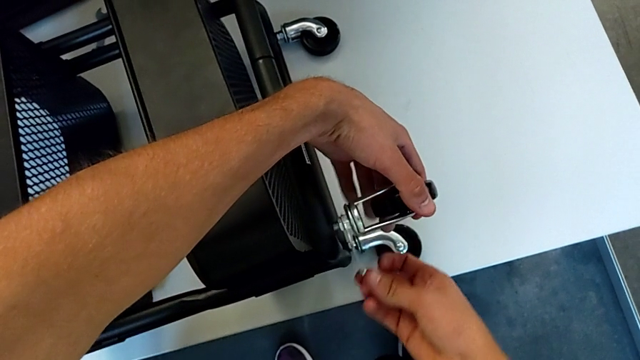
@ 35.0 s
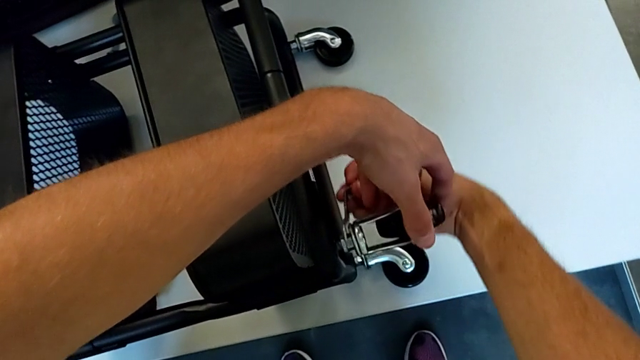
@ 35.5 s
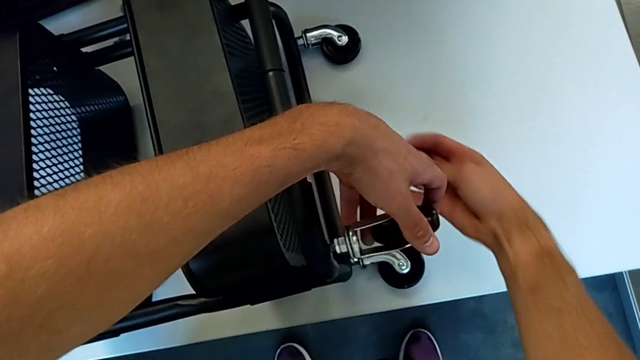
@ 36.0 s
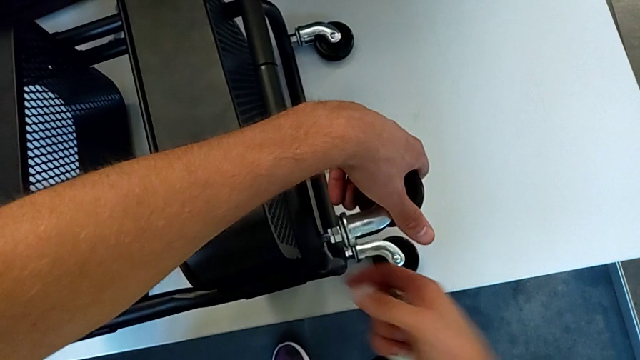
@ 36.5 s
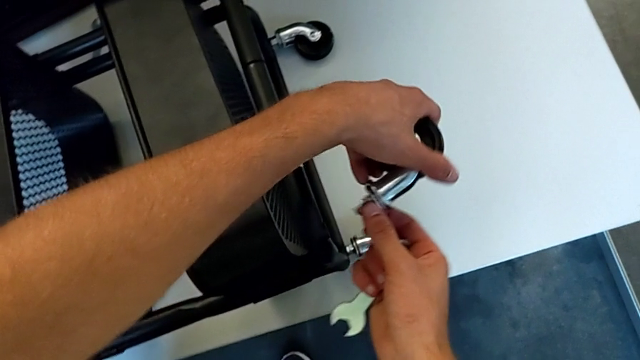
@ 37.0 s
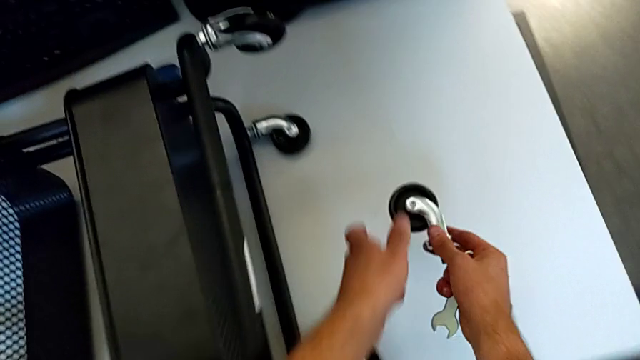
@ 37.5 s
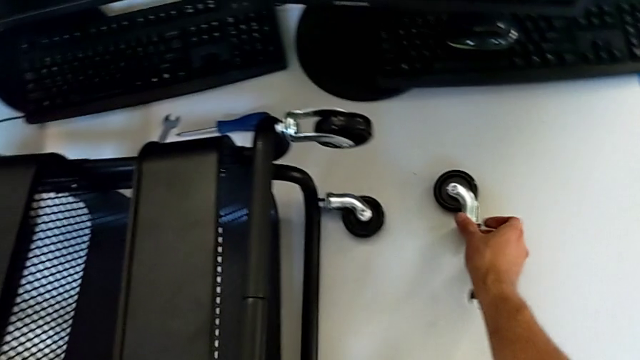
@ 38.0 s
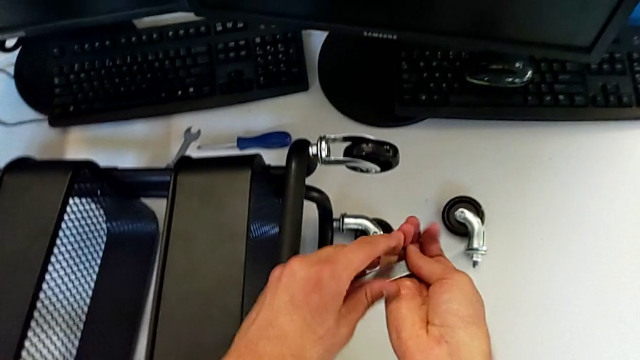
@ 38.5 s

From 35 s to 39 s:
The camera wearer is disassembling the first wheel from the base frame. They withdraw the hexagonal wrench, disassemble the wheel and place the first wheel.

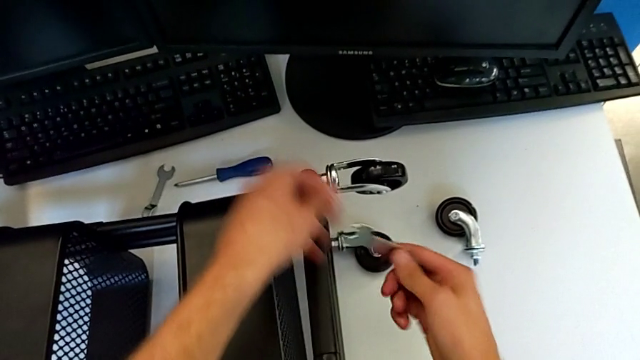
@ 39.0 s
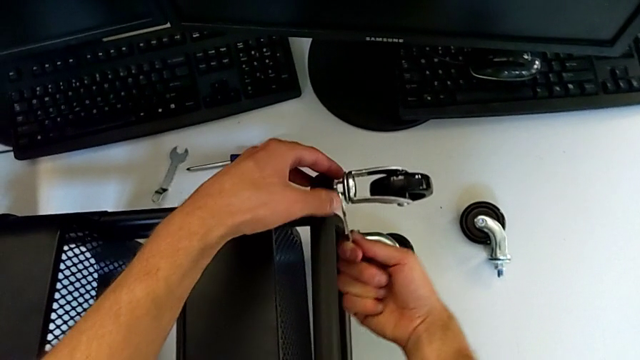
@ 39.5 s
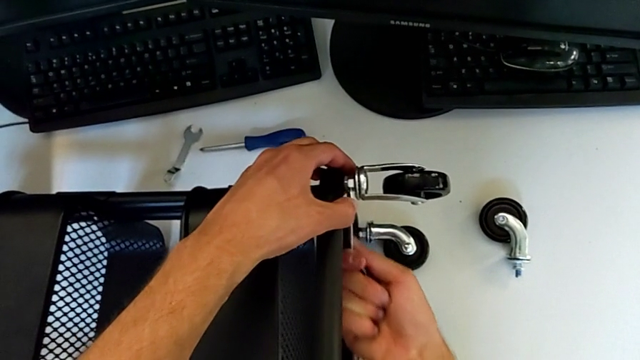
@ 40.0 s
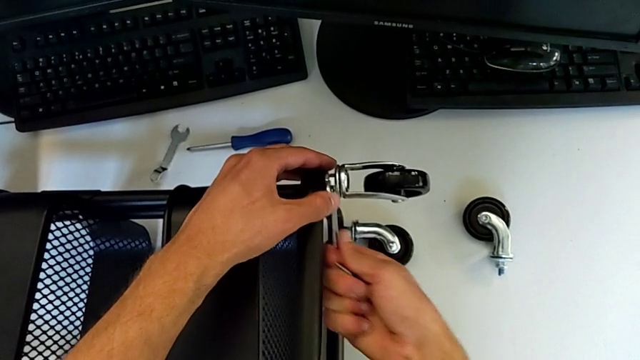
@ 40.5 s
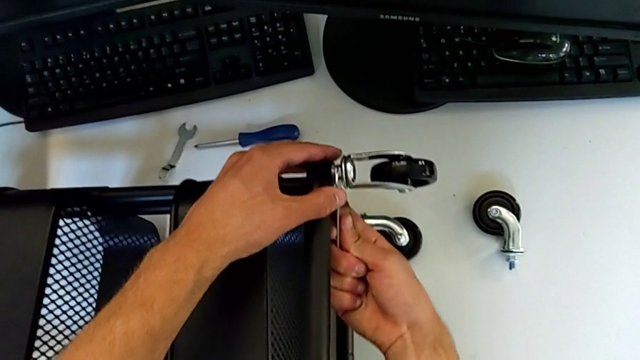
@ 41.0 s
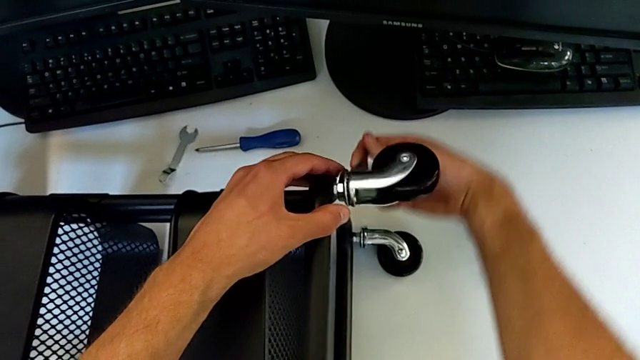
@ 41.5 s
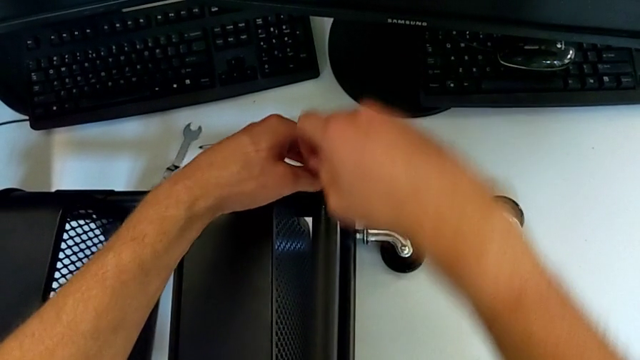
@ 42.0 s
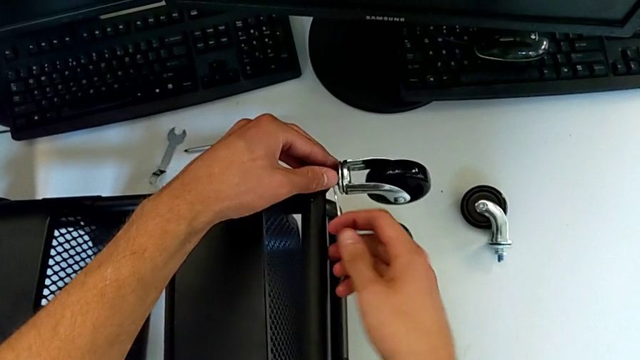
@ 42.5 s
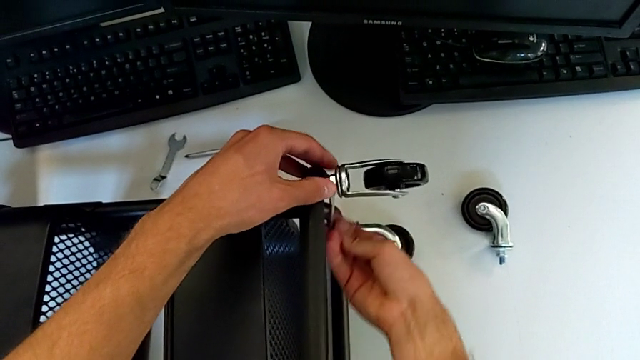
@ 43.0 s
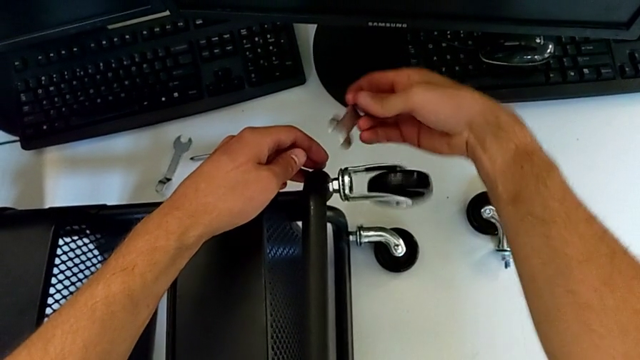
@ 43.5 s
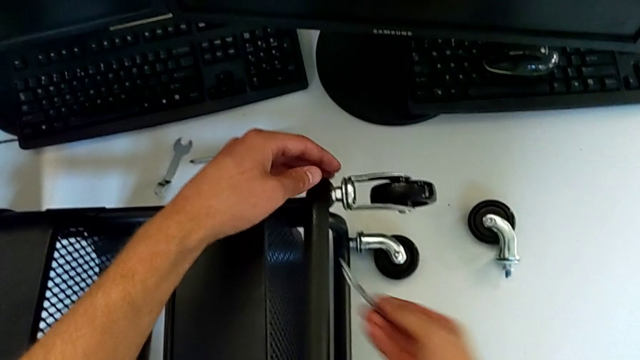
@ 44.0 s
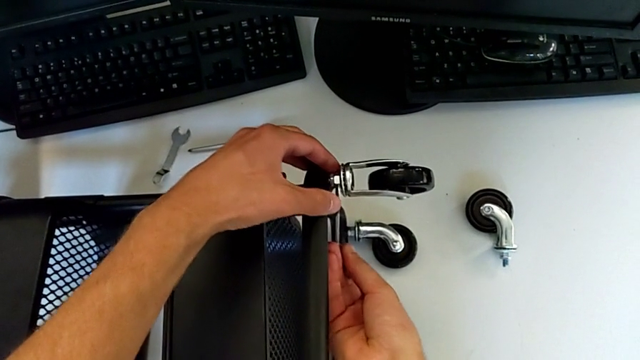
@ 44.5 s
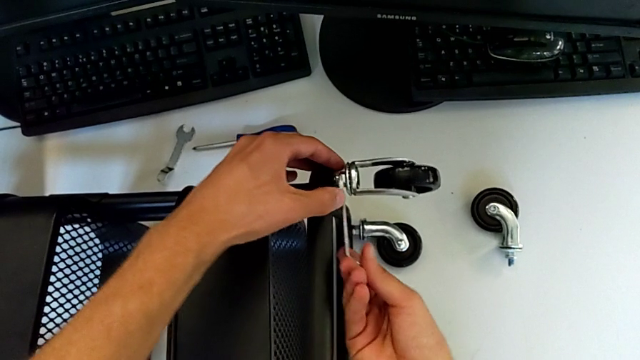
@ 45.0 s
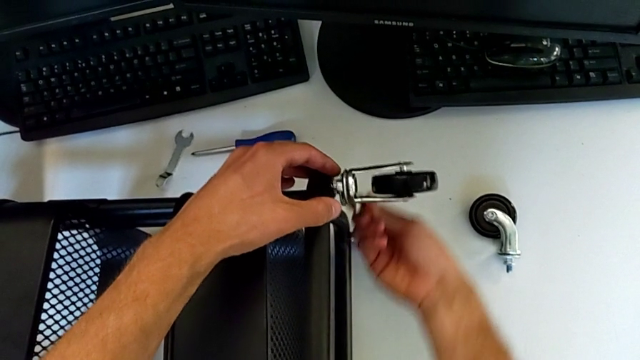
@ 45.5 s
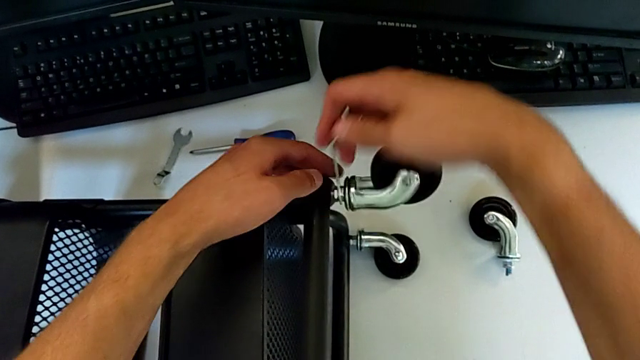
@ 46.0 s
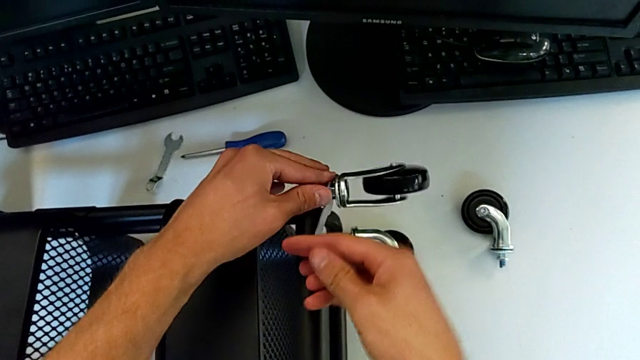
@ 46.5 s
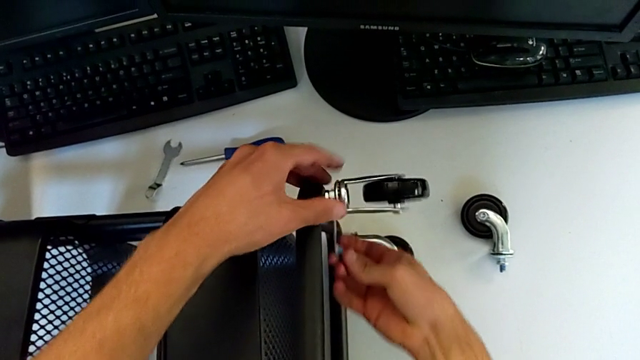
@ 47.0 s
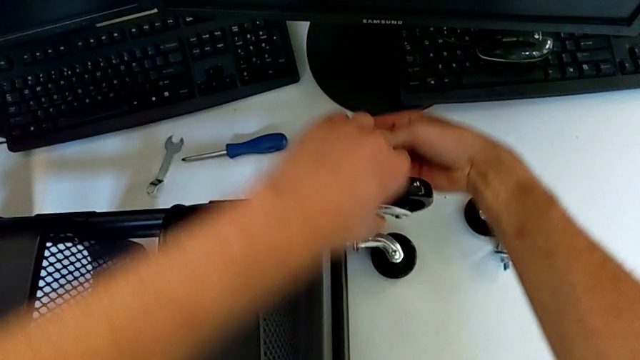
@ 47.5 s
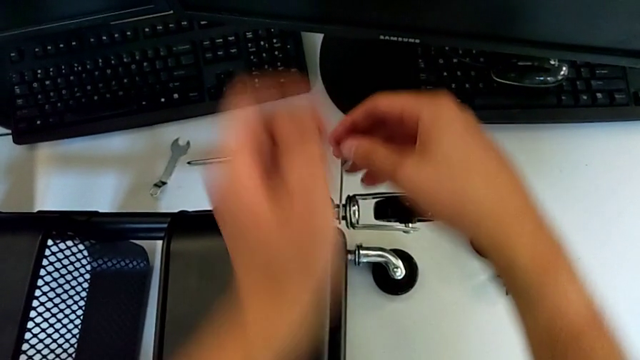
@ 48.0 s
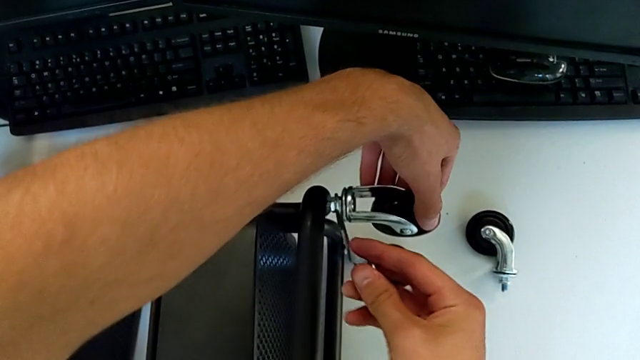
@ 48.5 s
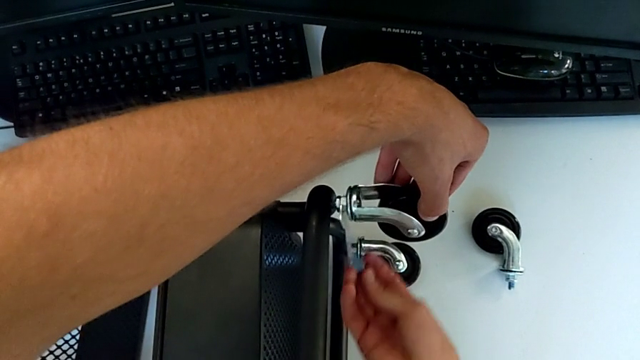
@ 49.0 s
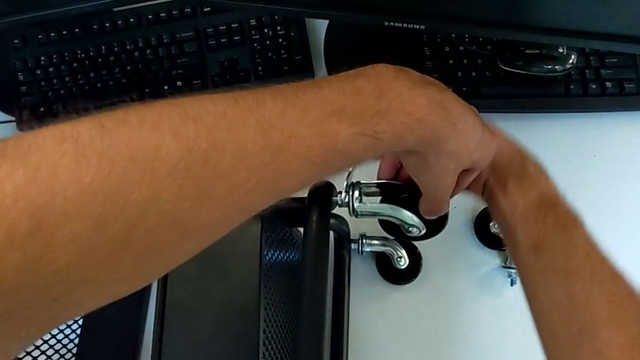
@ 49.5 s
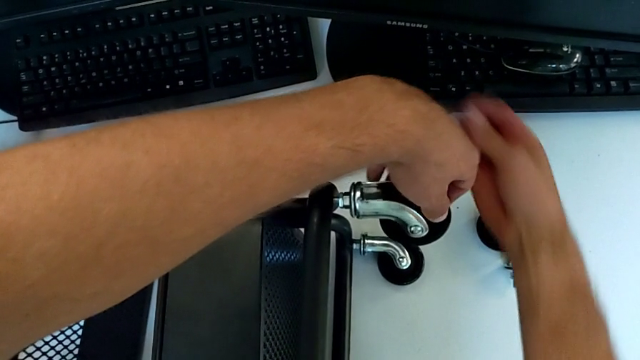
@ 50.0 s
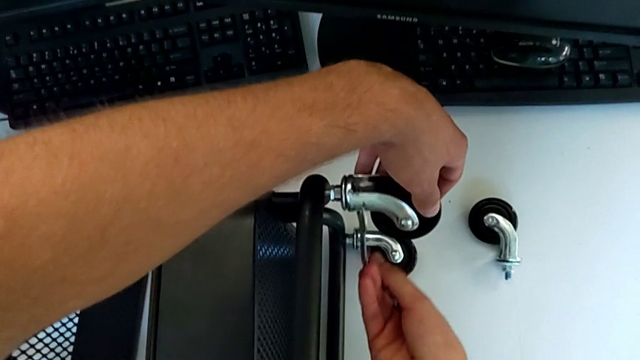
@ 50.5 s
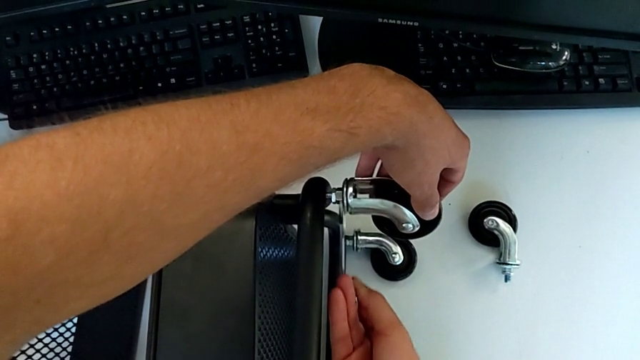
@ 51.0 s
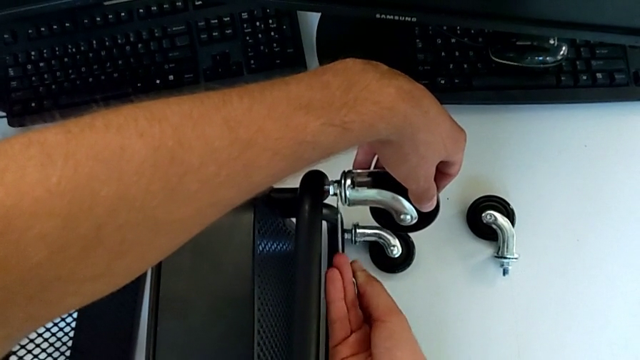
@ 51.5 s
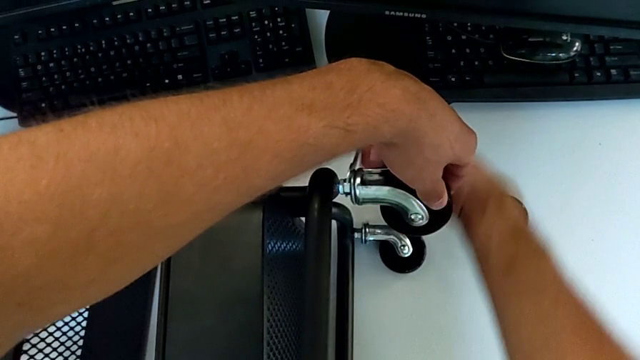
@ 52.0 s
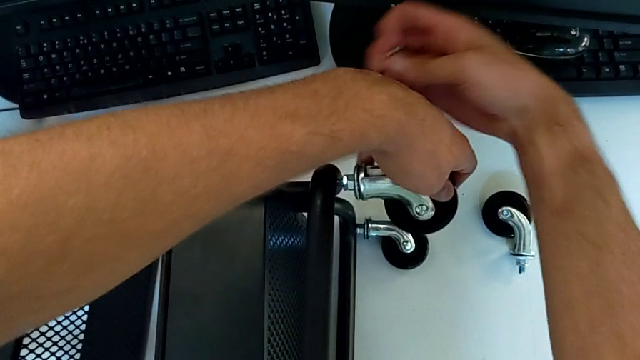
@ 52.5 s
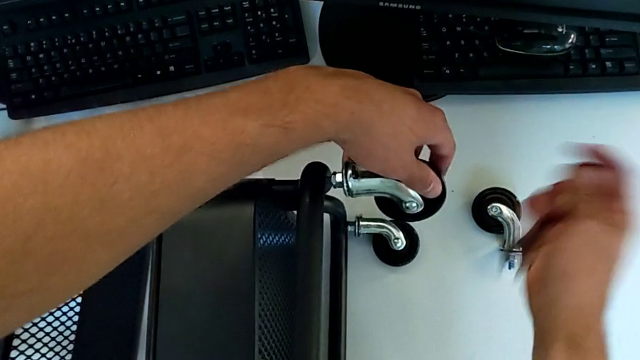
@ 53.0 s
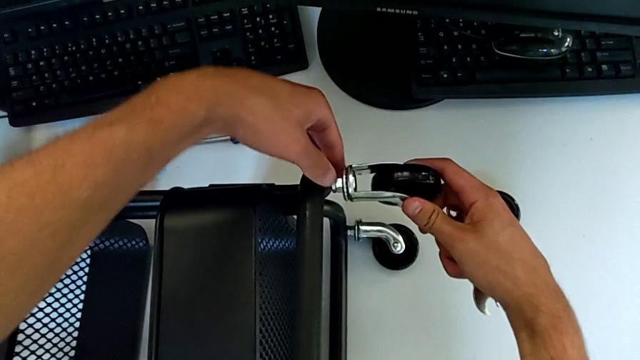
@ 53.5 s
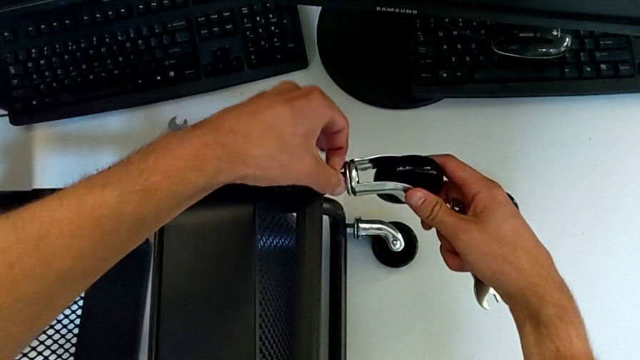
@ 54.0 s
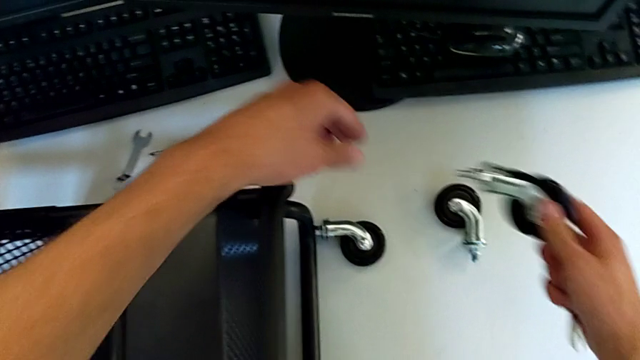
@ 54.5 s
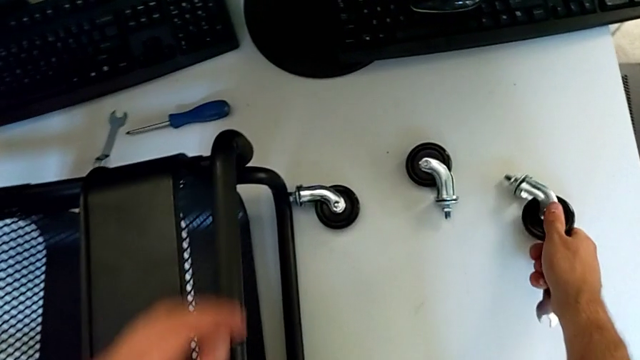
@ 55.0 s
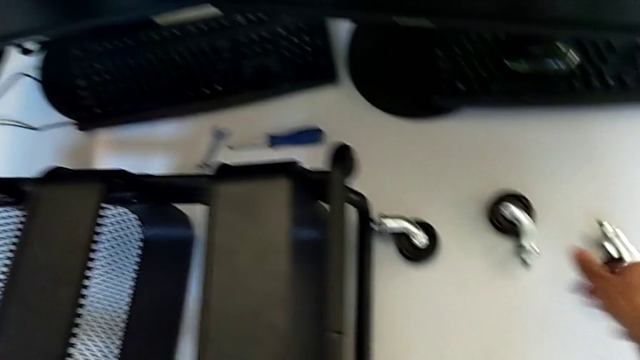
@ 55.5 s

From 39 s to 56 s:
The camera wearer disassembles the second wheel from the base frame. They insert the hexagonal wrench, unscrew the second wheel, withdraw the hexagonal wrench, disassemble the second wheel and place it.
